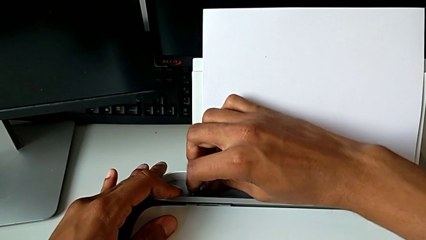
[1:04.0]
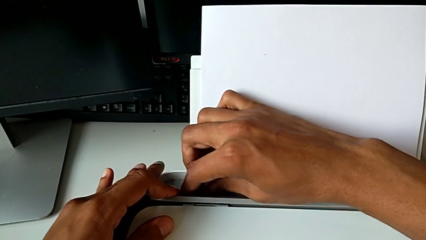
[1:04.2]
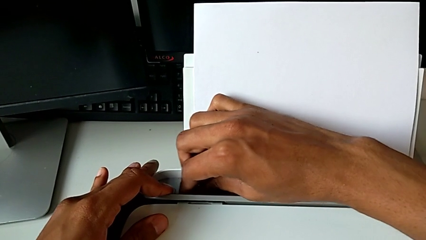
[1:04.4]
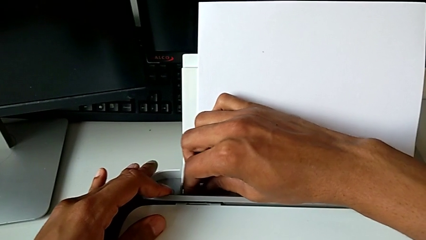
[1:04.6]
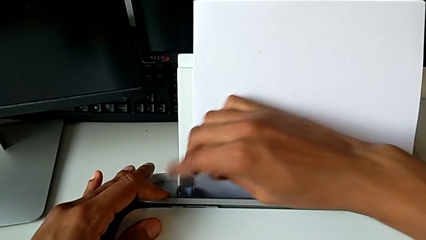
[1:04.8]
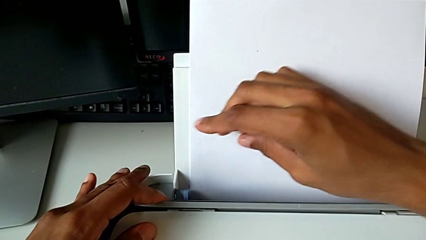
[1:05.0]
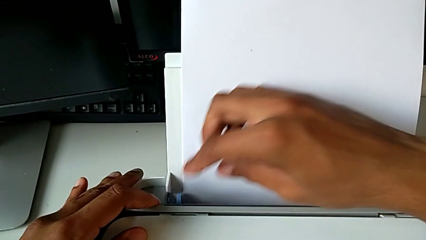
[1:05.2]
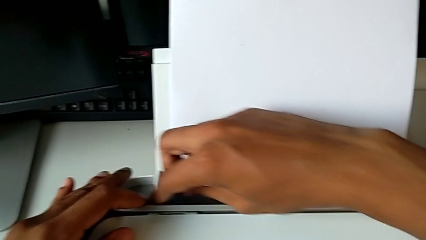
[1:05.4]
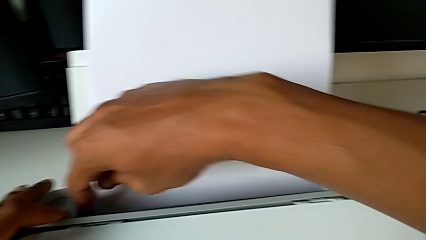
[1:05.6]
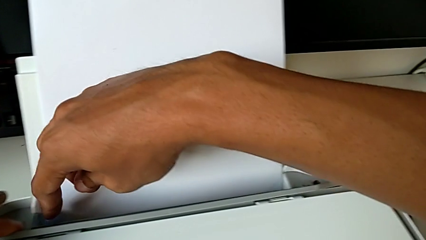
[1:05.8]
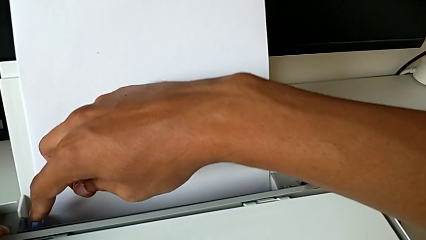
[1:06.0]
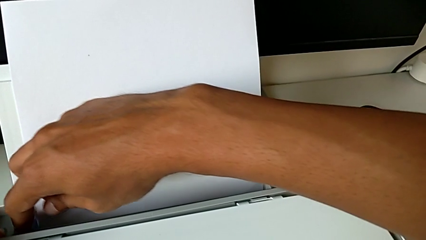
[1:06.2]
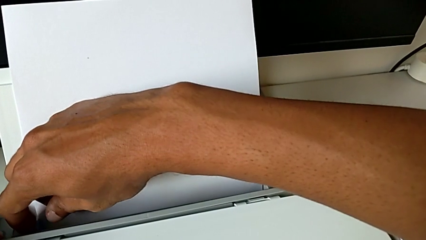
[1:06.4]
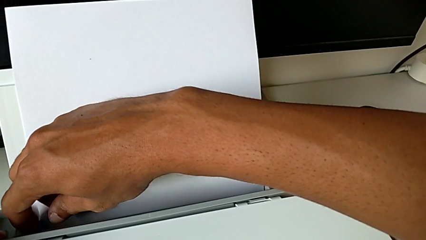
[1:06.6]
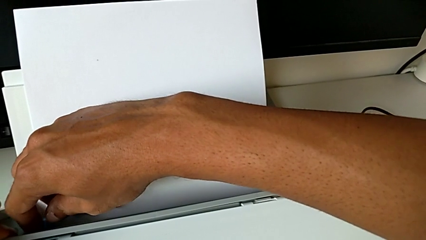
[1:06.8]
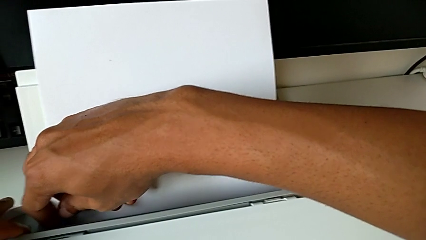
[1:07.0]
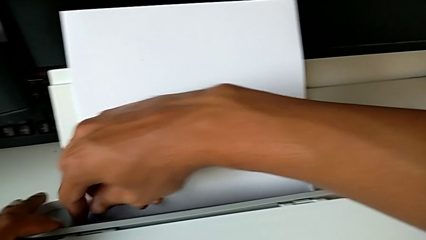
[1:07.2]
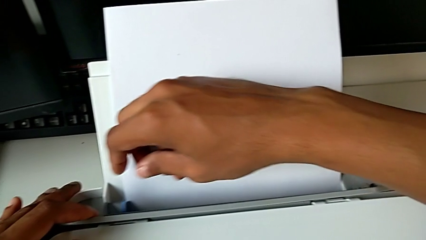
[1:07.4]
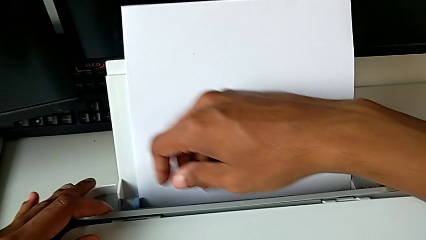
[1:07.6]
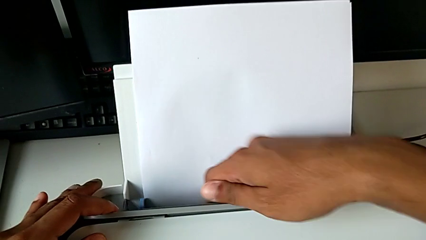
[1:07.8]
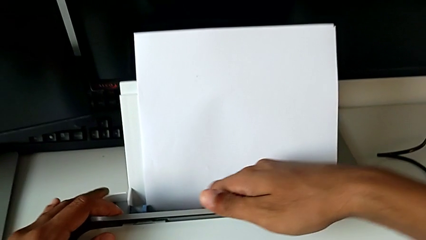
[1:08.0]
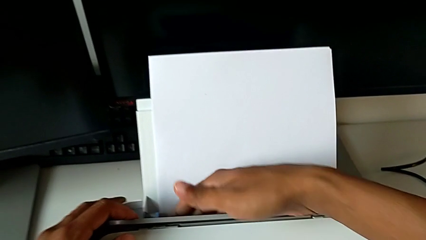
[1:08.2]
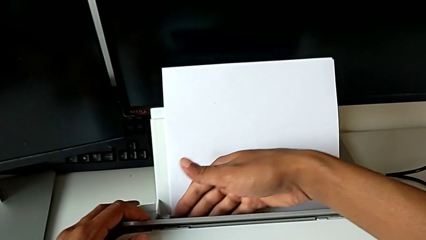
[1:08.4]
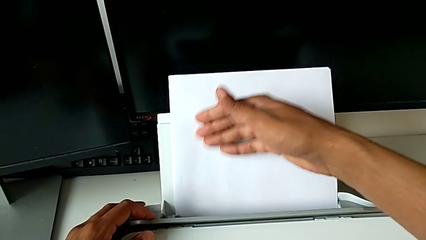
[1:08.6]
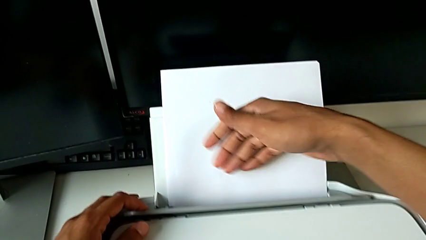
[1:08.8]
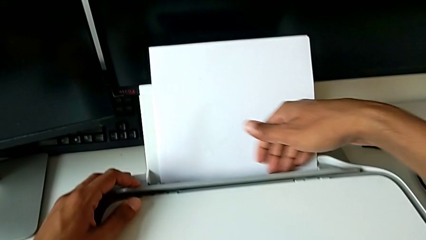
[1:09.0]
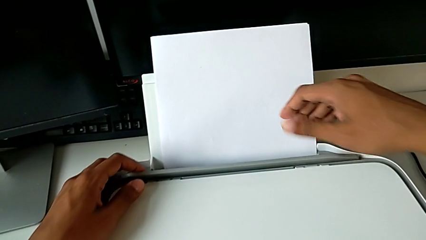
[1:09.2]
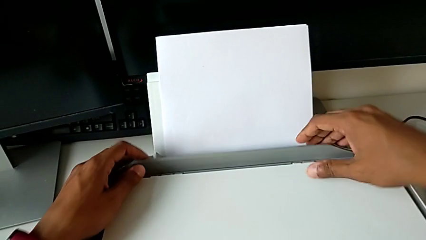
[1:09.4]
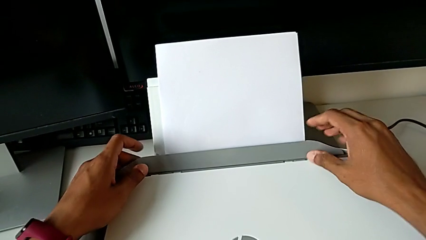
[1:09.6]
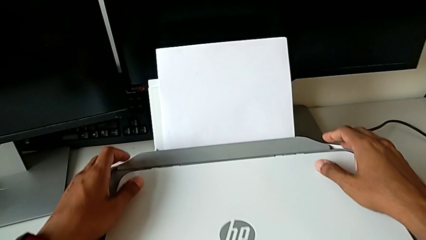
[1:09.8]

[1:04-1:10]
The camera wearer is loading a paper stack into the printer. They align the paper tray.

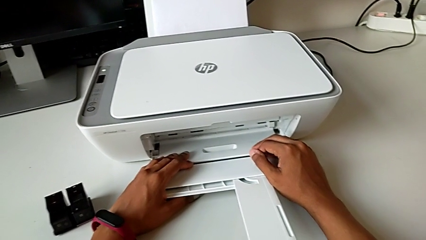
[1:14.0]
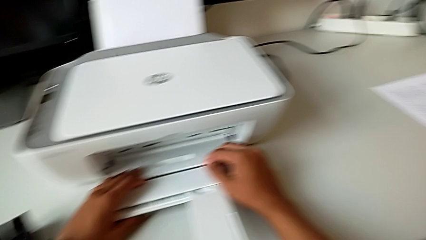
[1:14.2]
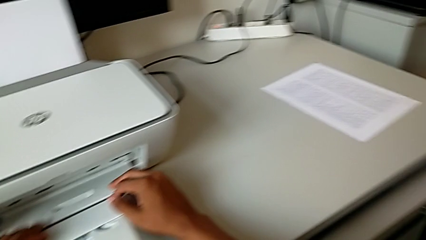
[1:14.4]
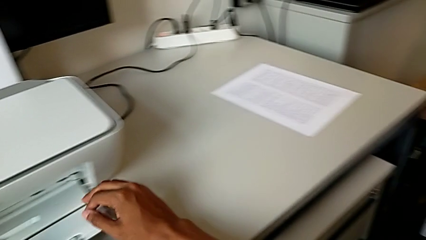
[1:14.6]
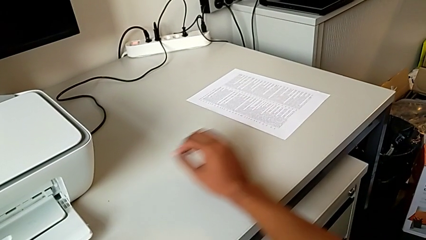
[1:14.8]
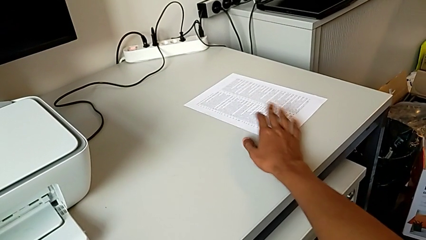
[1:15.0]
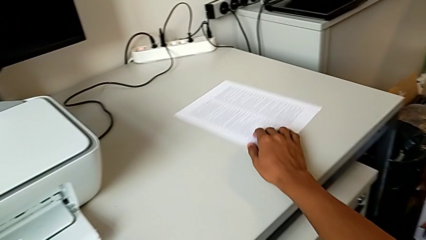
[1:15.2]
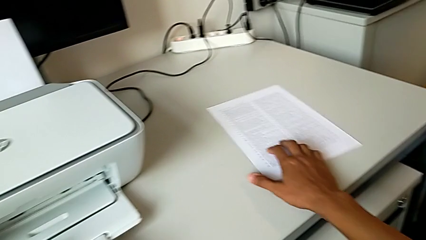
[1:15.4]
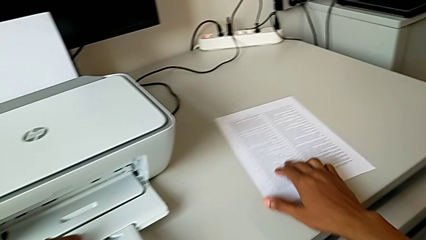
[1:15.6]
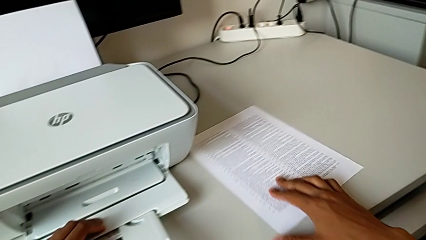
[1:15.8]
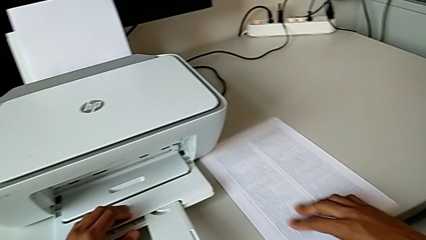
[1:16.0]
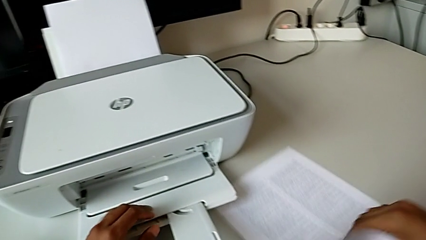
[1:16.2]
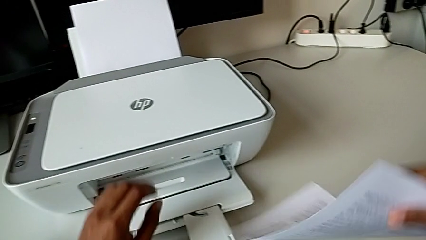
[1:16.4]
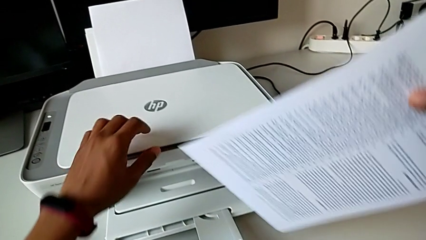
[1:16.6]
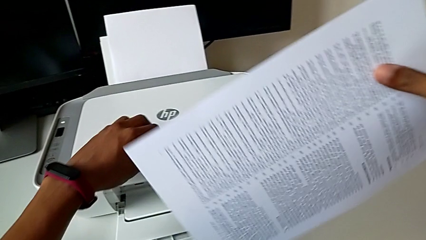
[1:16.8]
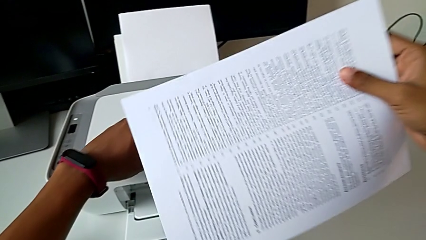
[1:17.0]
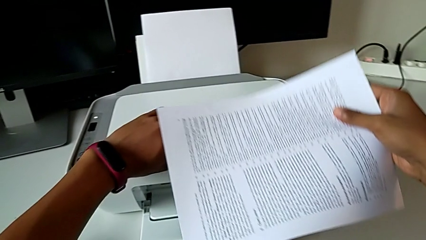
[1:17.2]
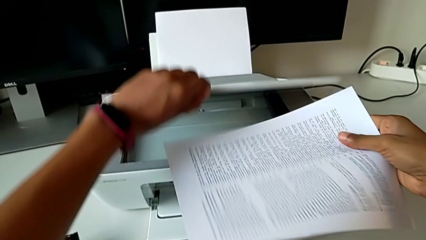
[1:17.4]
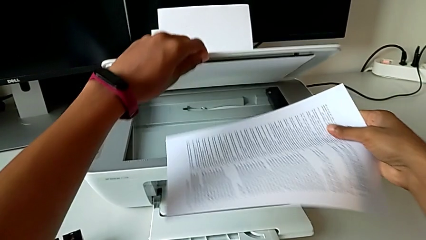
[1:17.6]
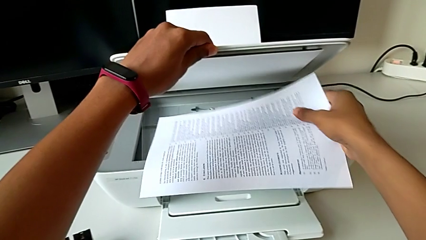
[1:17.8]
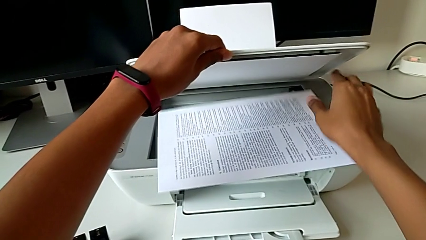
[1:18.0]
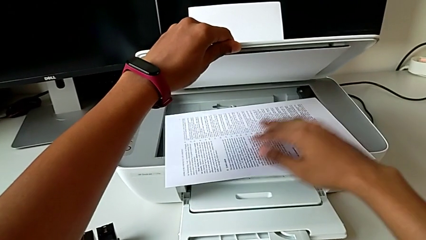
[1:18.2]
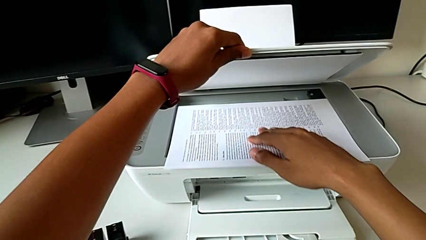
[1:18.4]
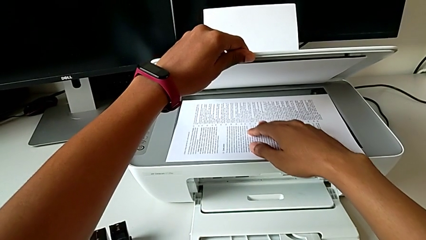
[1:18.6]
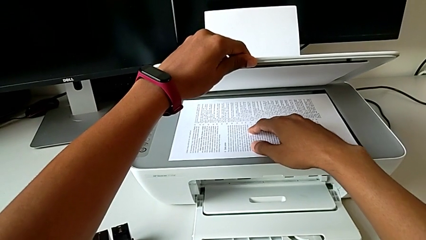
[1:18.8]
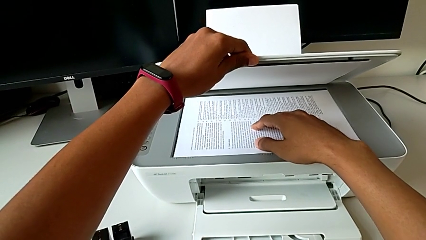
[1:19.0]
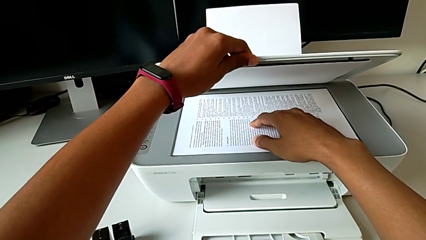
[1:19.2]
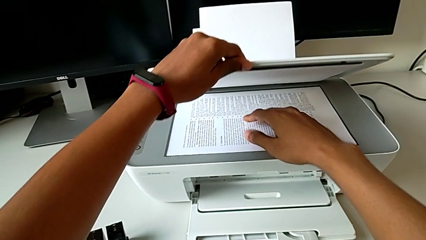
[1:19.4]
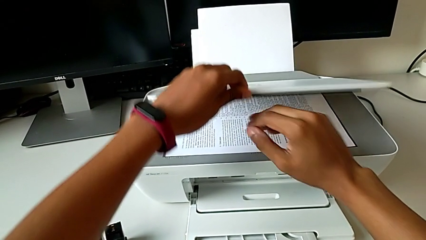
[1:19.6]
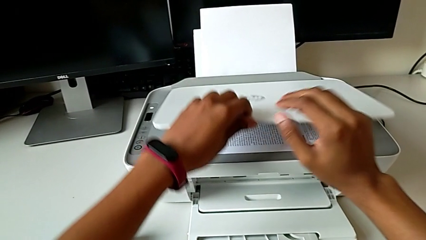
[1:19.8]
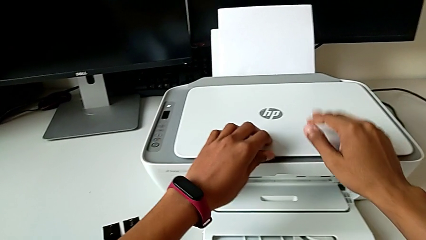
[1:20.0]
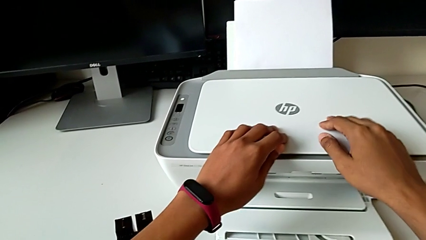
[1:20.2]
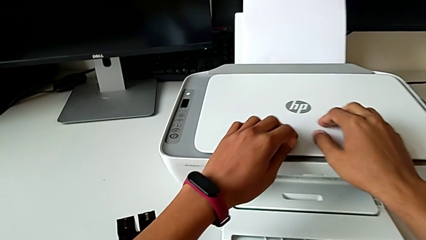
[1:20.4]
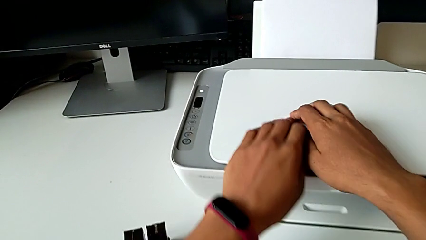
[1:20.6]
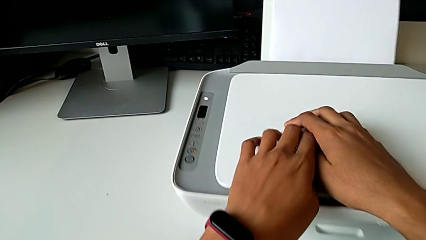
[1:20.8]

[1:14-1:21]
The camera wearer inserts the paper into the copier. They grab the paper stack, lift it, place it and close the copy gate.

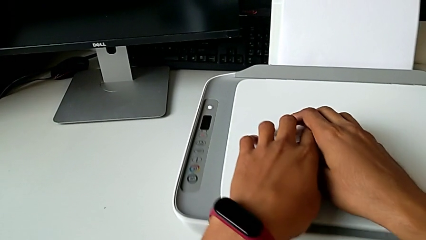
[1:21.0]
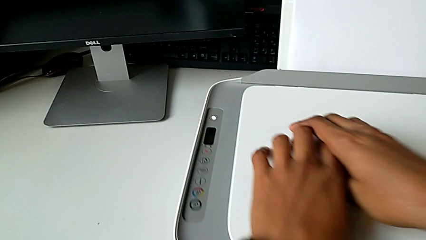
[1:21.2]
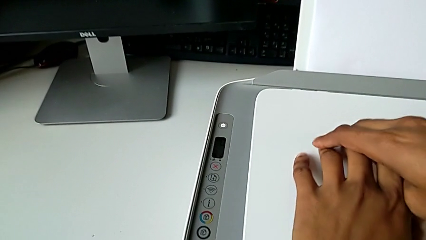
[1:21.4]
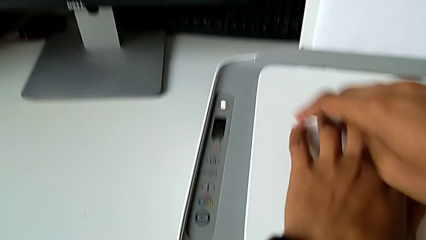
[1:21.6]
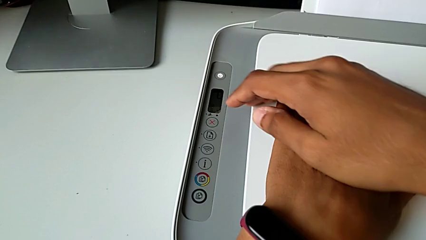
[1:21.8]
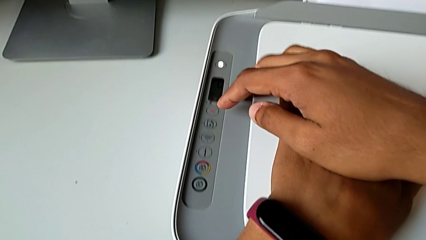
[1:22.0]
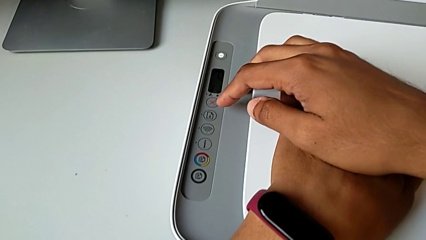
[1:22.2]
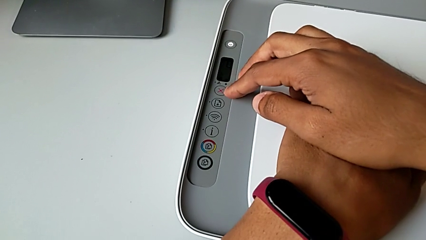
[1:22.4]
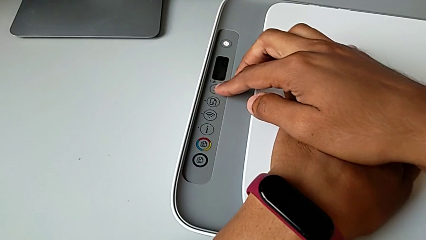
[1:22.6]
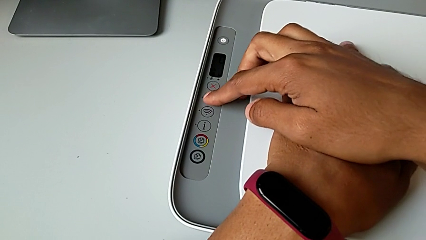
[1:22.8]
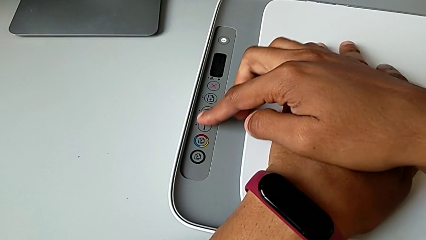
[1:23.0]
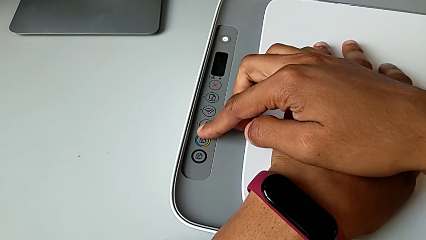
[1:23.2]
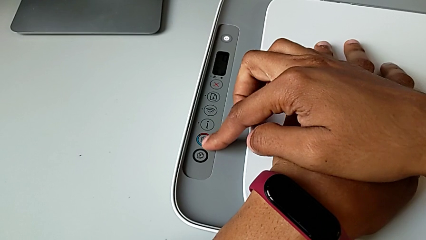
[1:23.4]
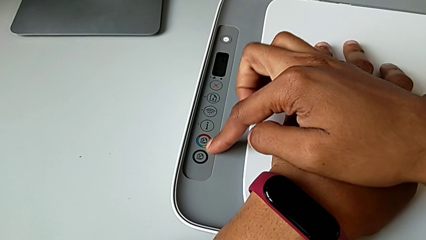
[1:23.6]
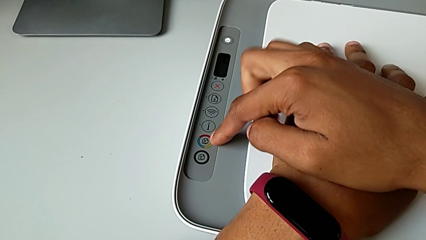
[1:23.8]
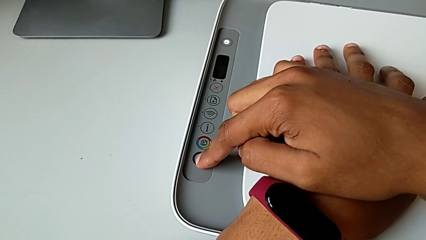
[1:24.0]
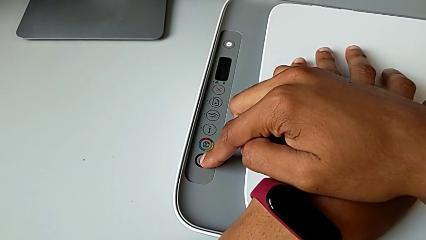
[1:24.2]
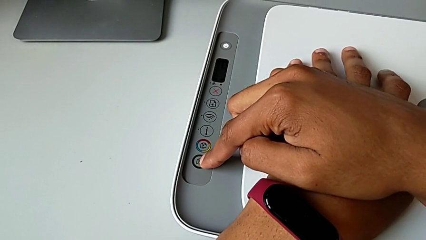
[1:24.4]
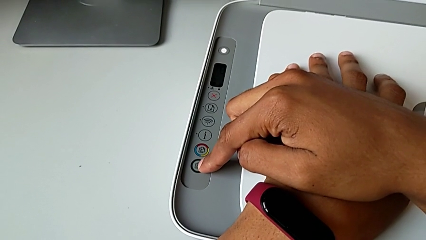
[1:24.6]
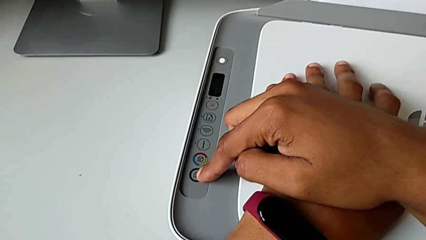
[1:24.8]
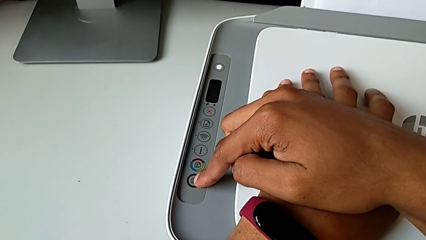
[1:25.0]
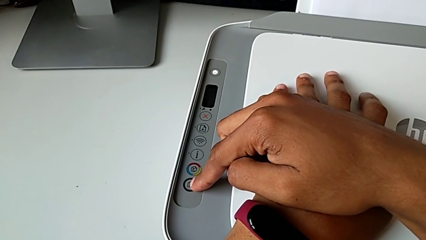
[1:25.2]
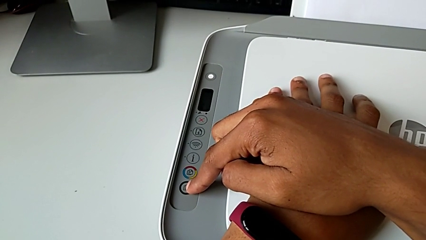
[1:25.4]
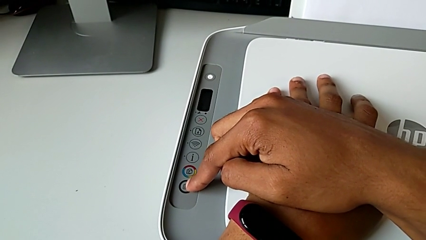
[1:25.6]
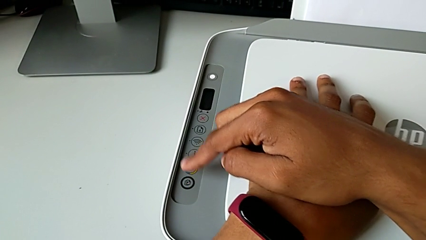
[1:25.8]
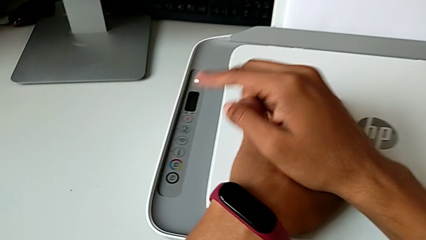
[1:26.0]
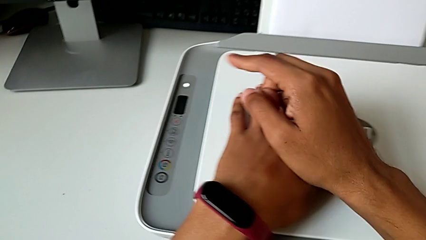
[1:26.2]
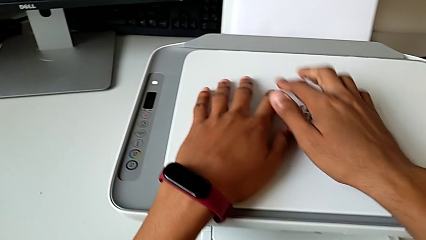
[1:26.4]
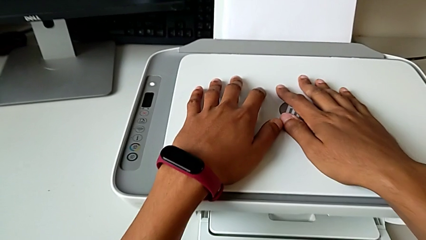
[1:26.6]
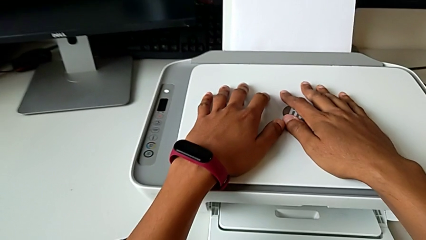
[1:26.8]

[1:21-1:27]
The camera wearer is creating a black-and-white copy. They press the sixth button.
